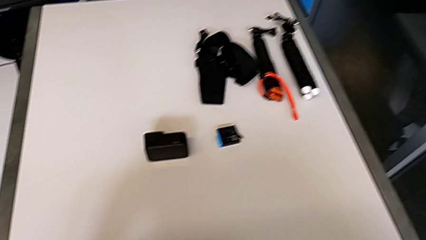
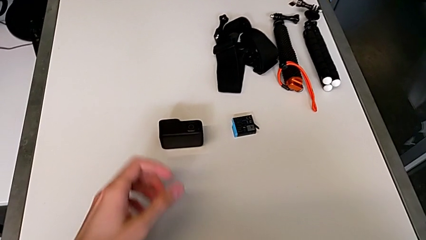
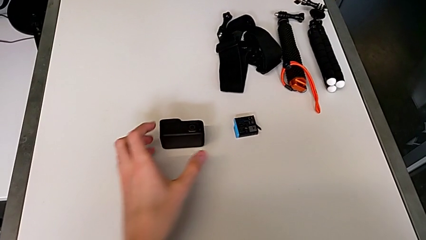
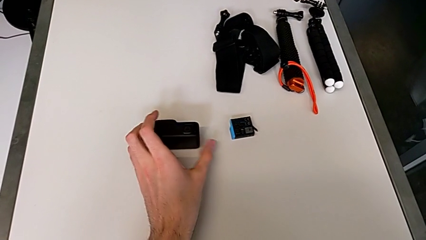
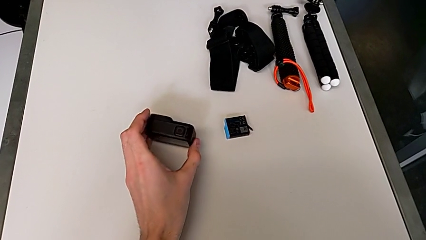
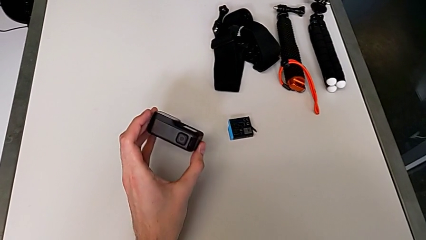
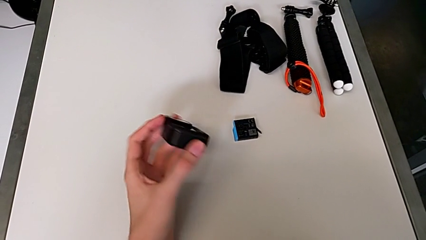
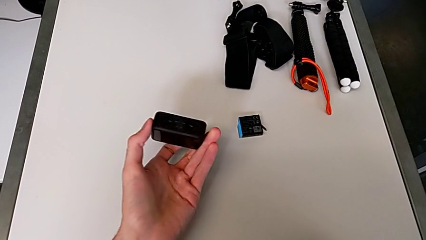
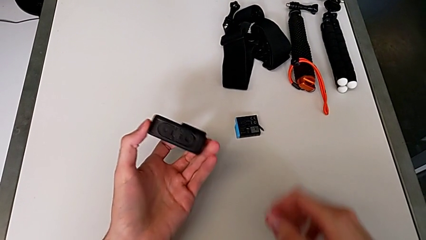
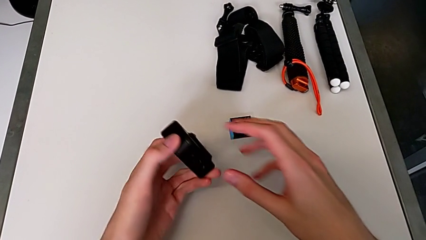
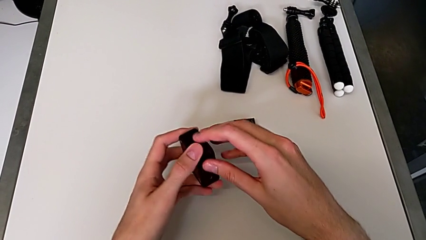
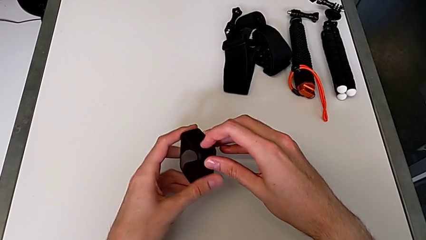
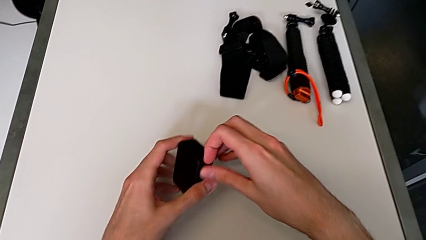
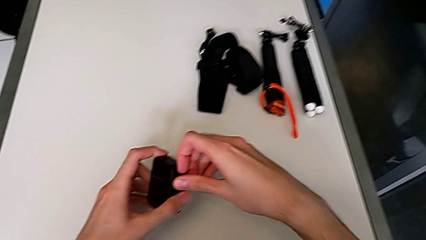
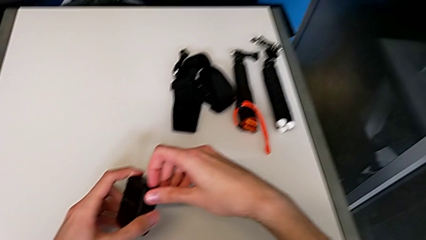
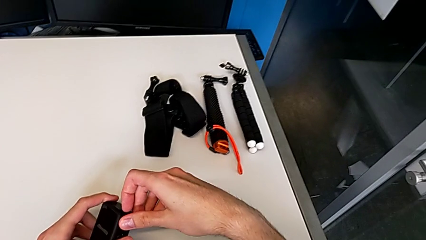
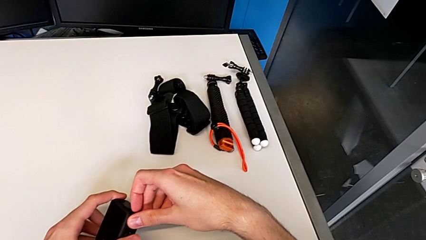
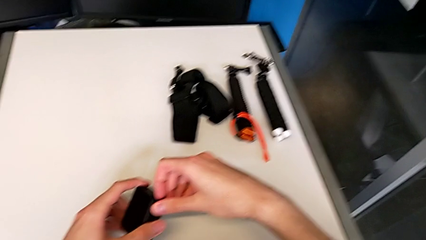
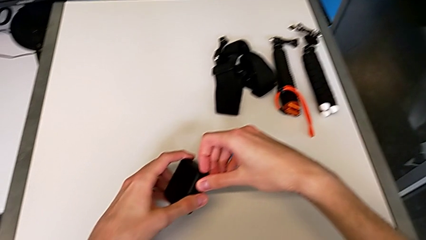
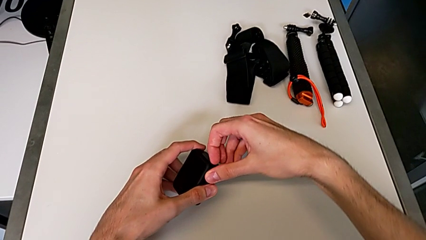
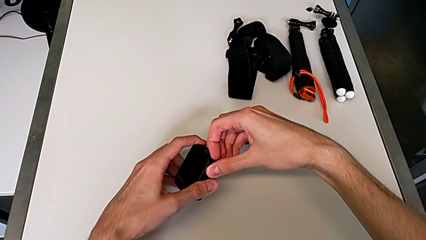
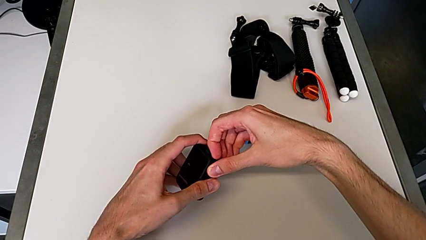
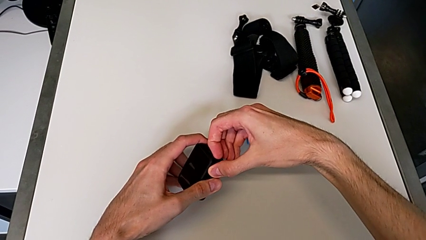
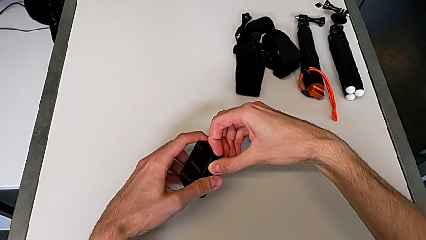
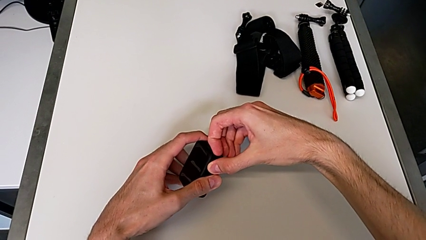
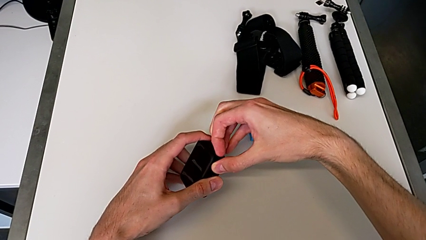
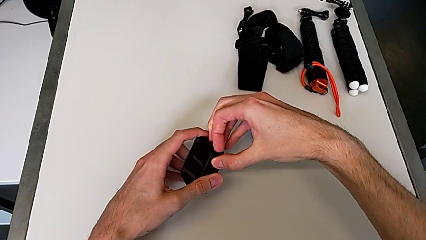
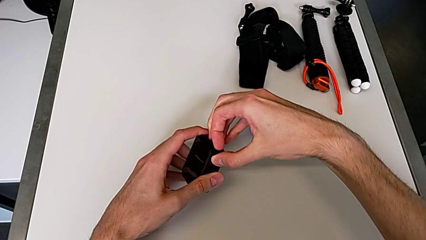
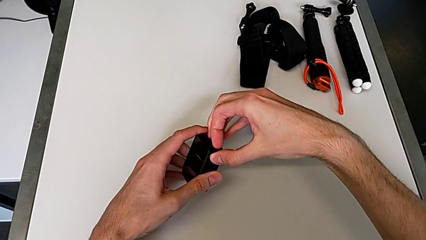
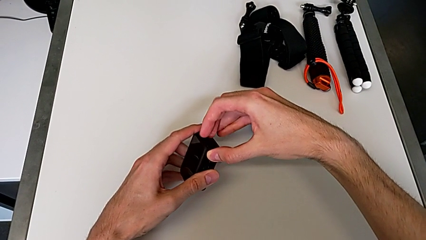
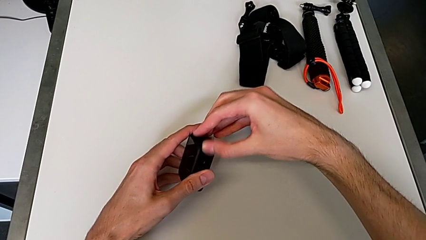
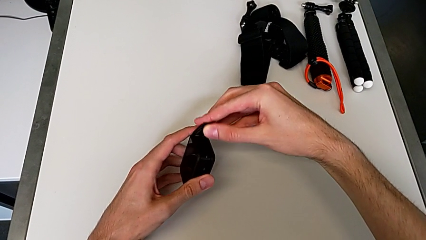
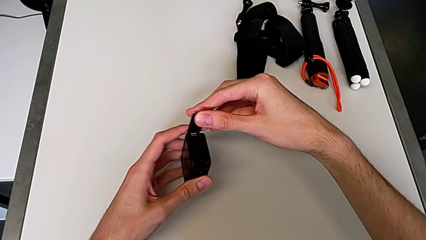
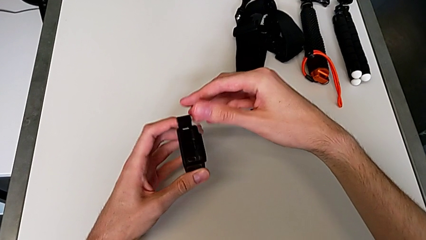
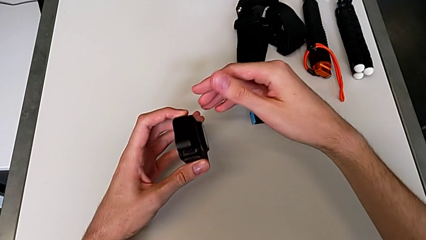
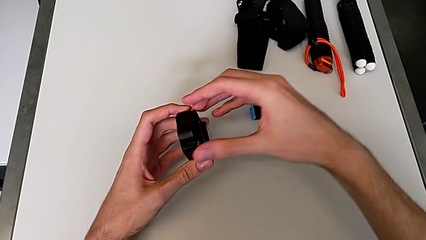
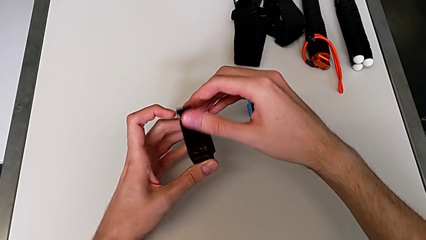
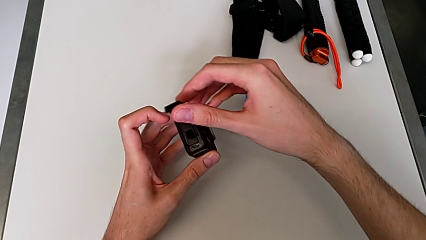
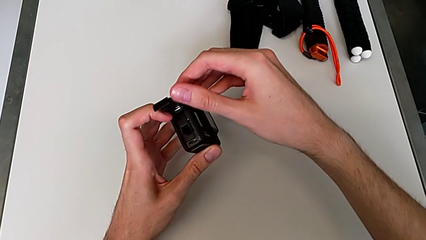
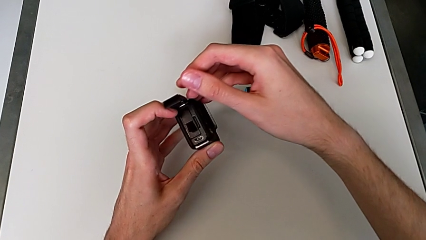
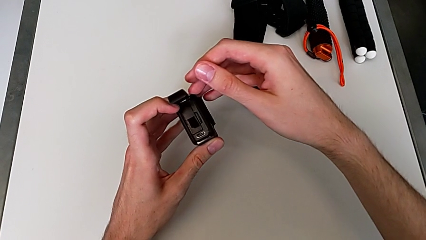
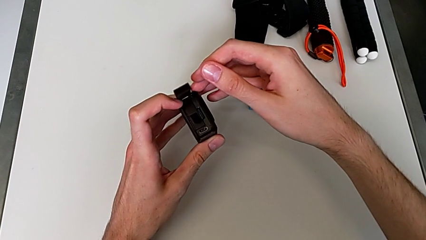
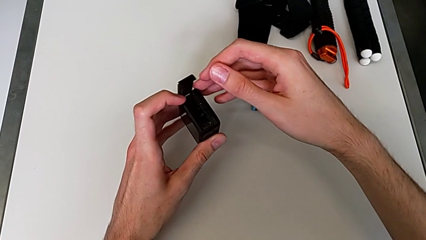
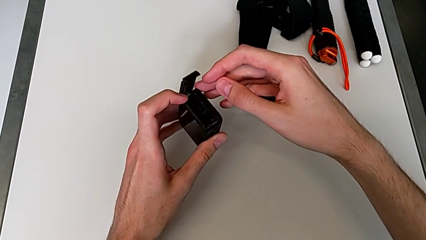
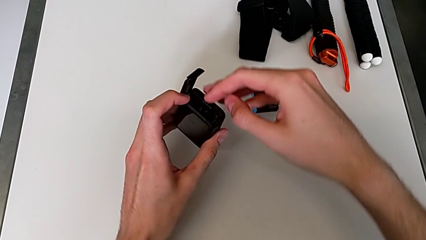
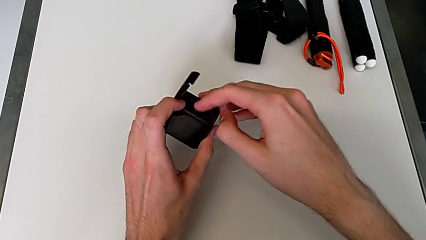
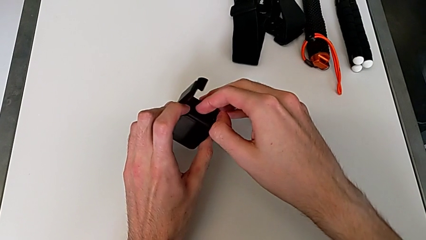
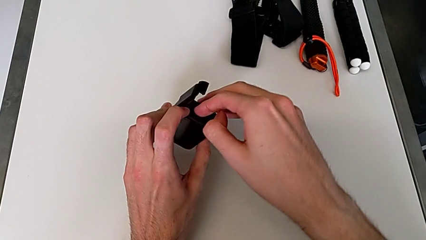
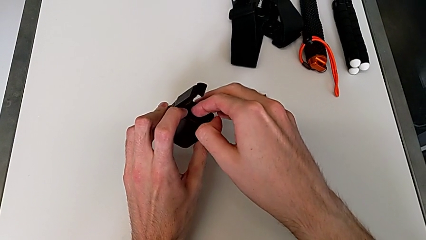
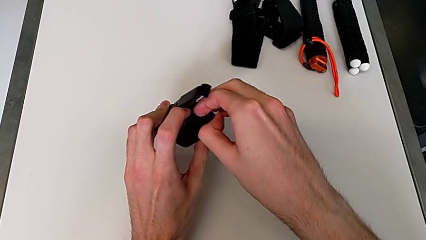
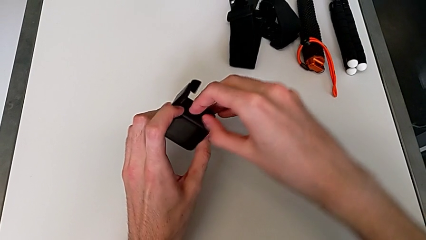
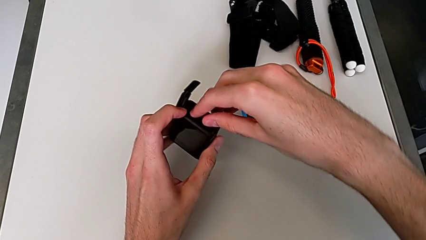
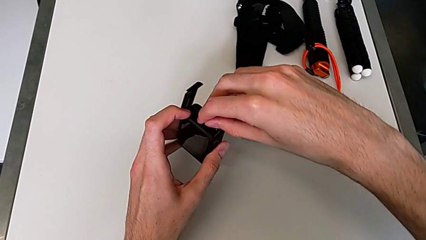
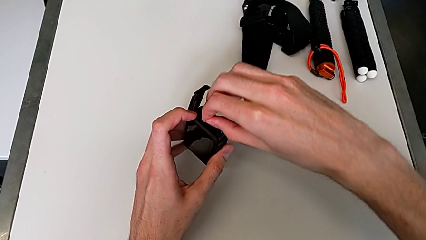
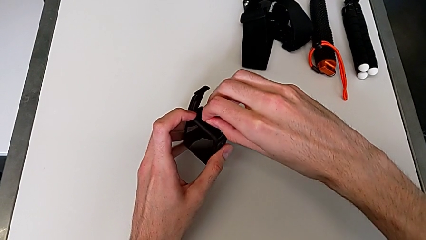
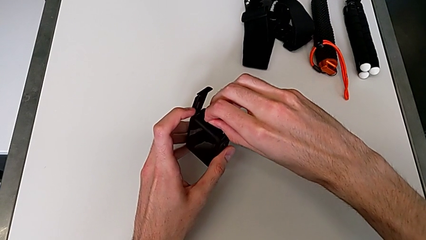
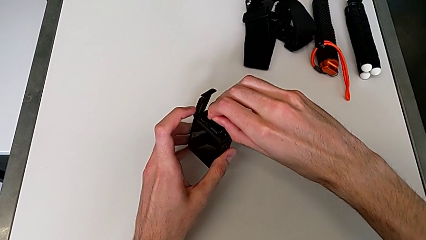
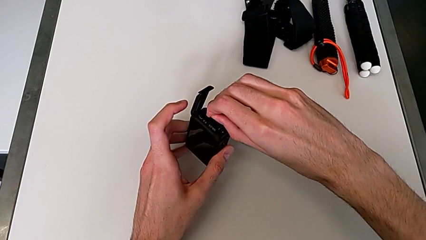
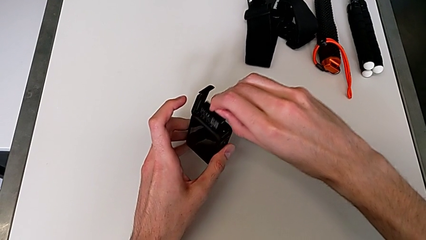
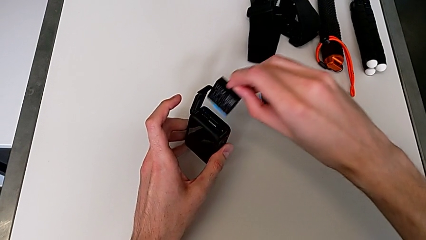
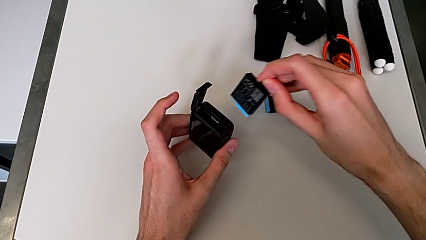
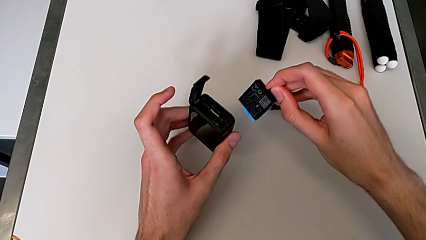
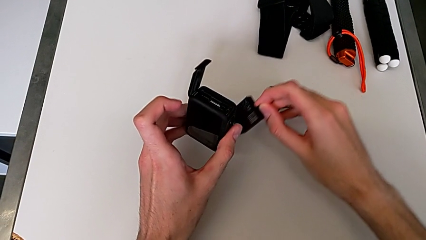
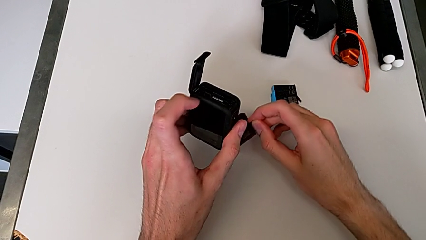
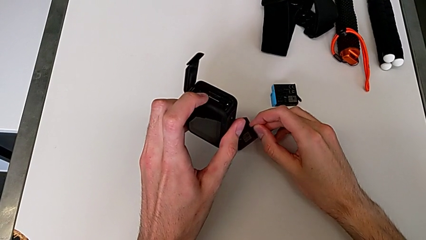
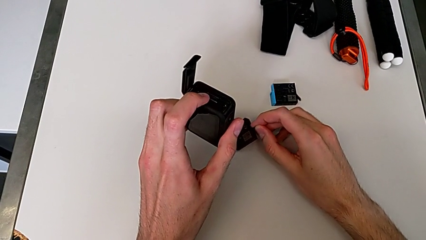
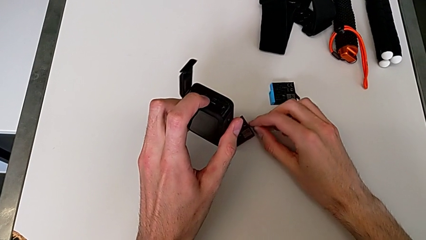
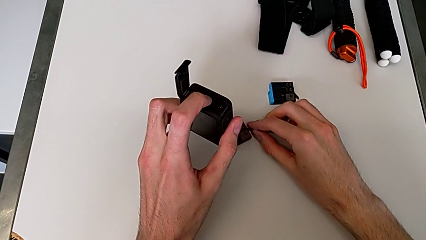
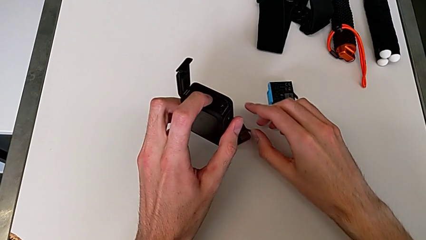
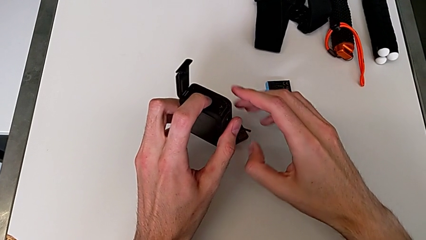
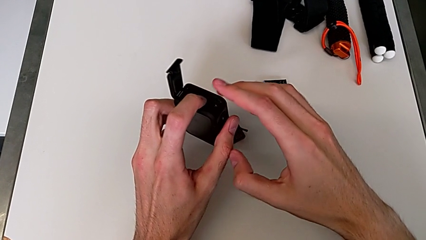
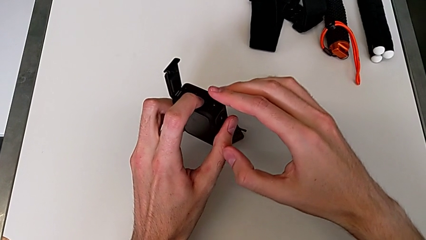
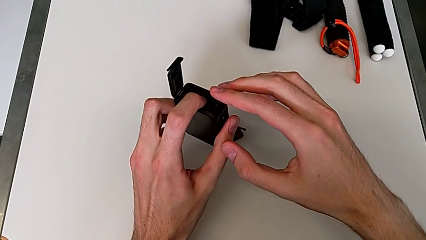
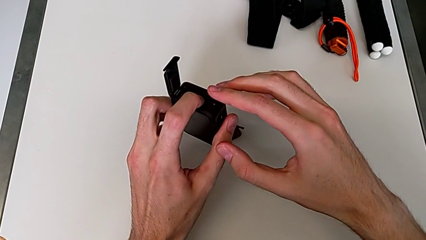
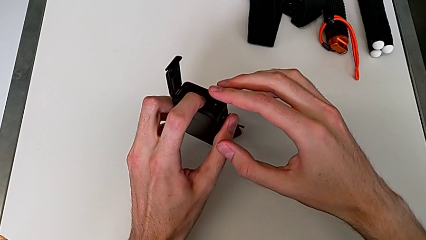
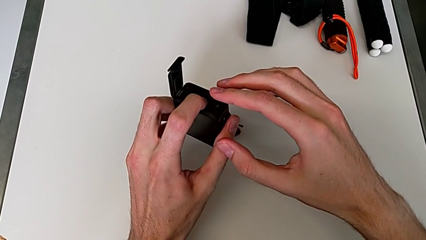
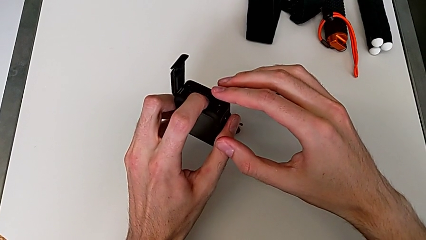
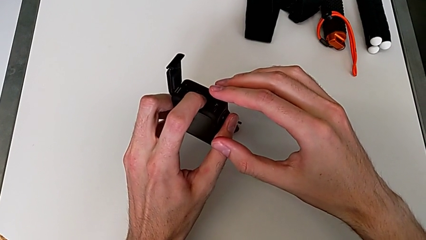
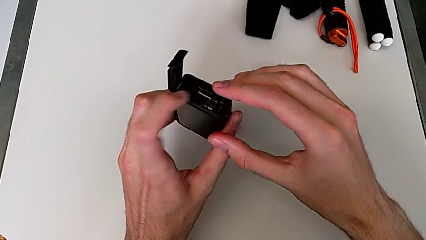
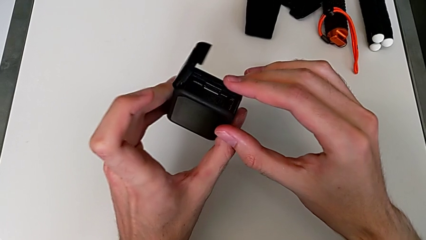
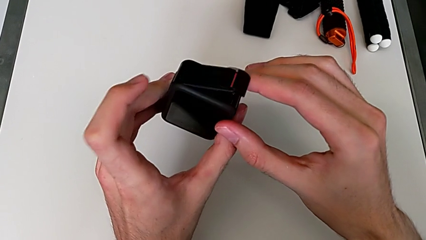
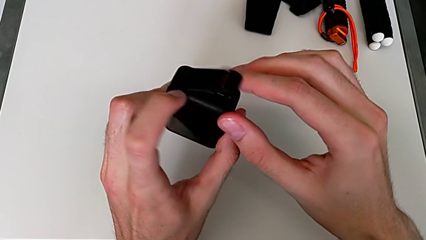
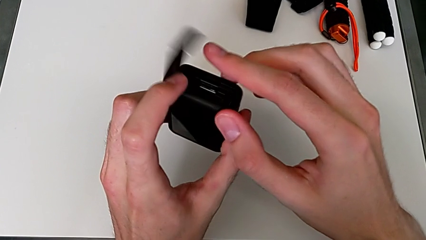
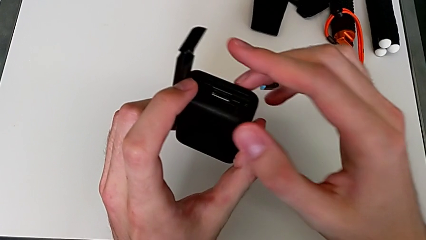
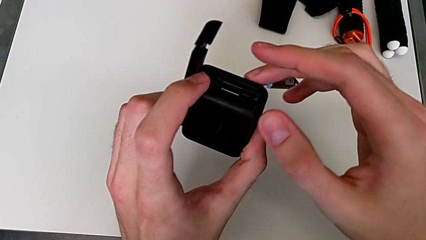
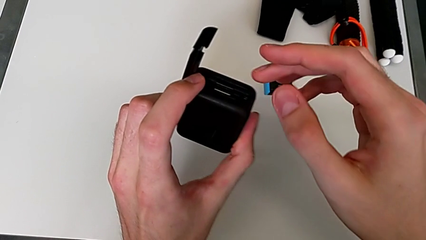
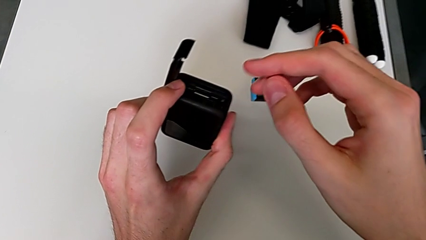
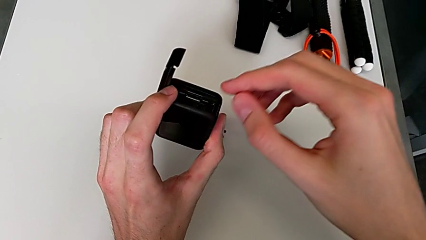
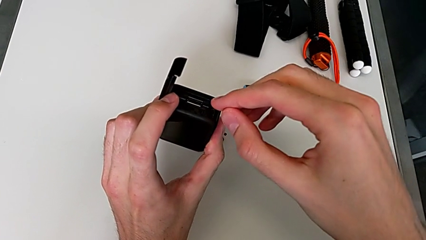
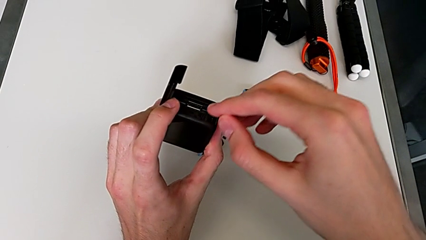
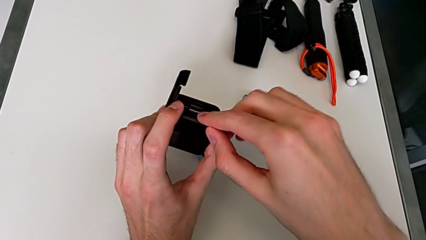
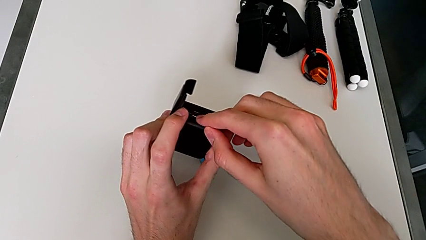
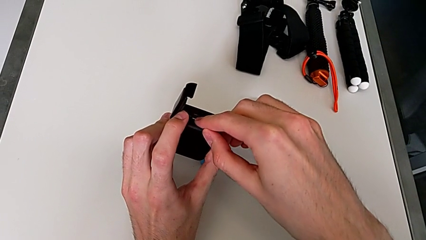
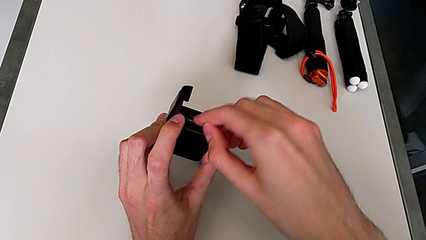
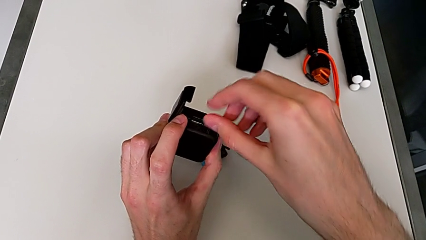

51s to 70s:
The camera wearer is exchanging an SD card for a new one. They grab the black GoPro, open the black battery door, withdraw the new battery and begin to withdraw the little SD card.
